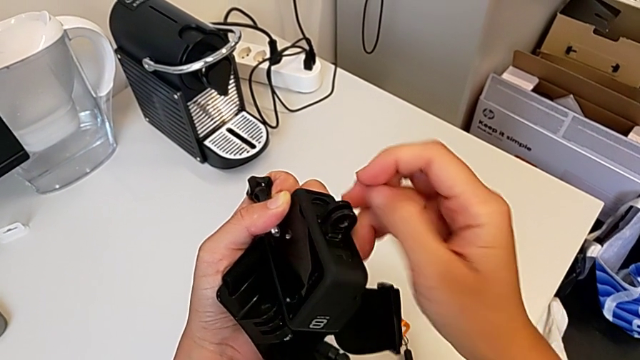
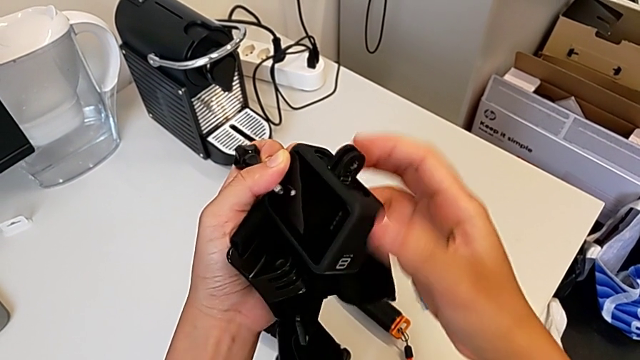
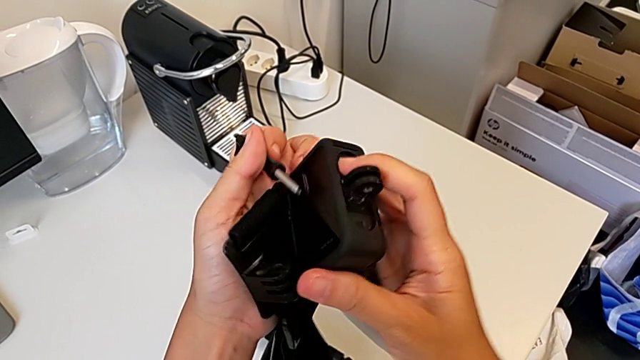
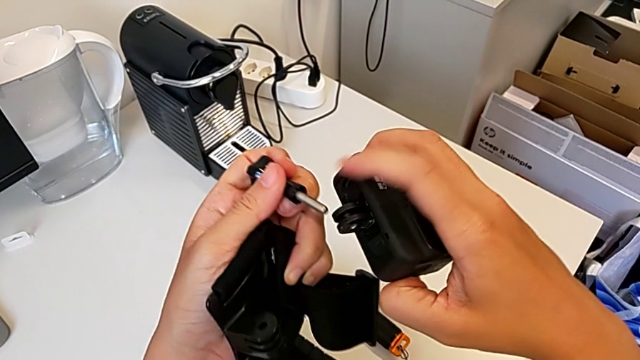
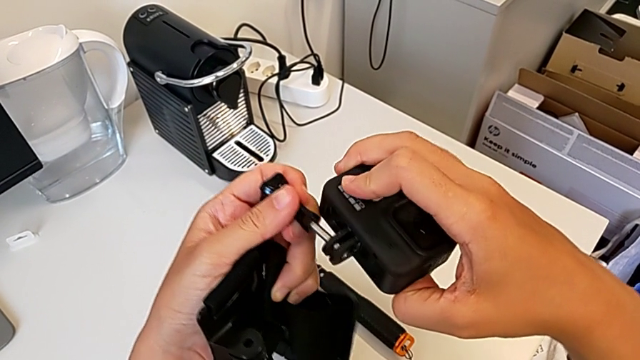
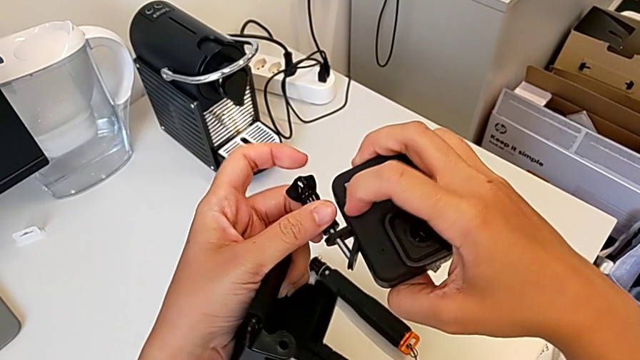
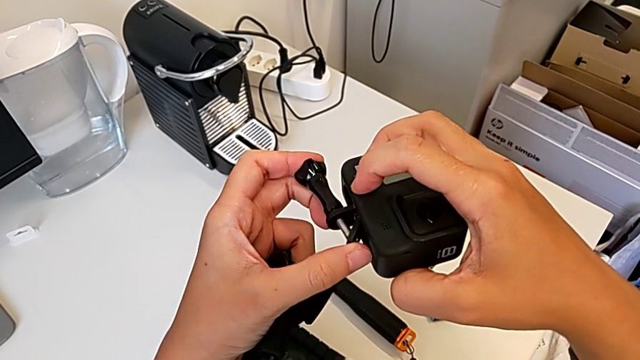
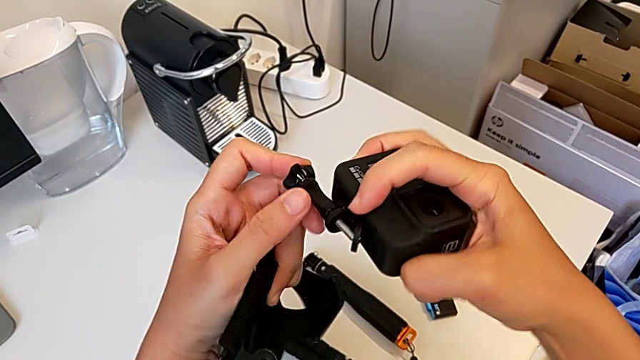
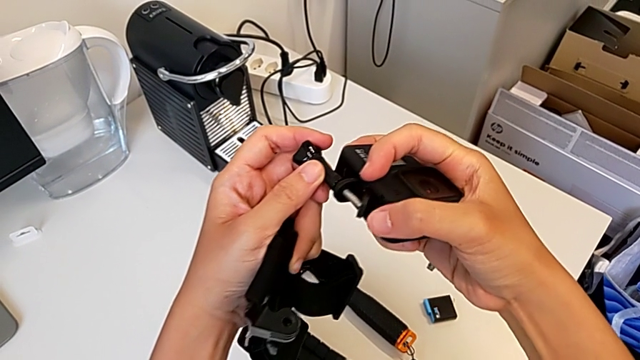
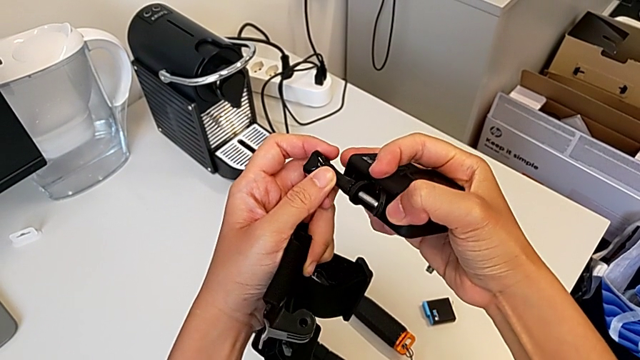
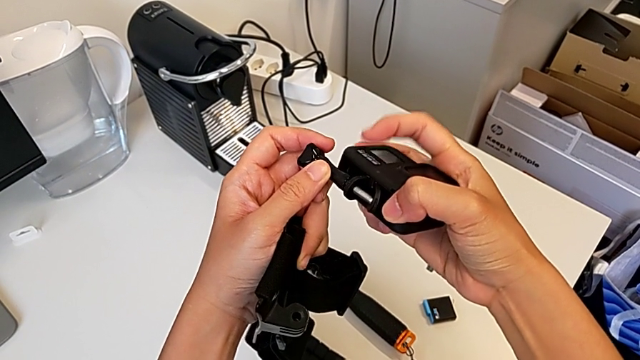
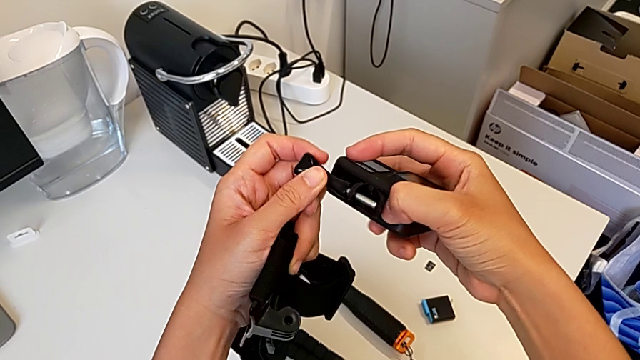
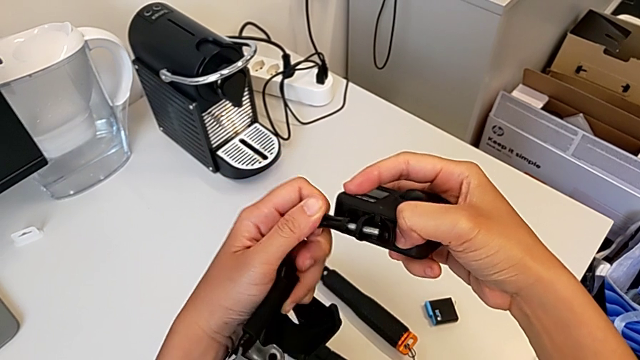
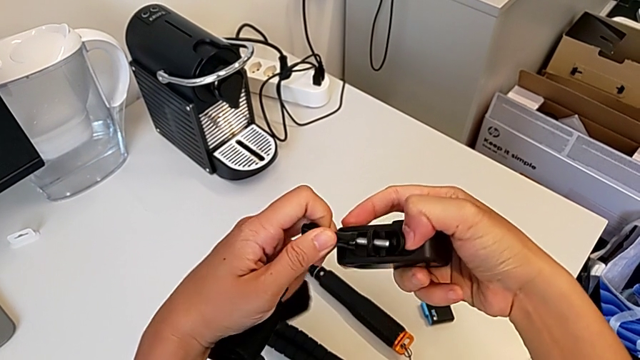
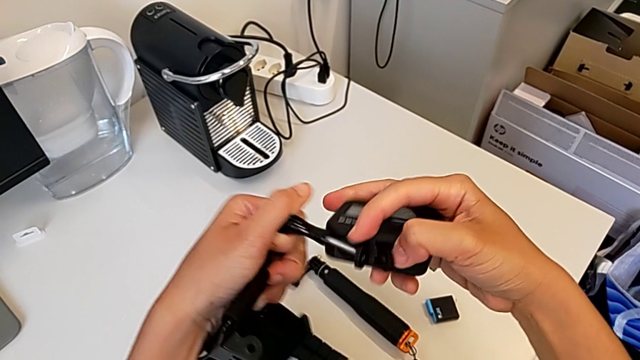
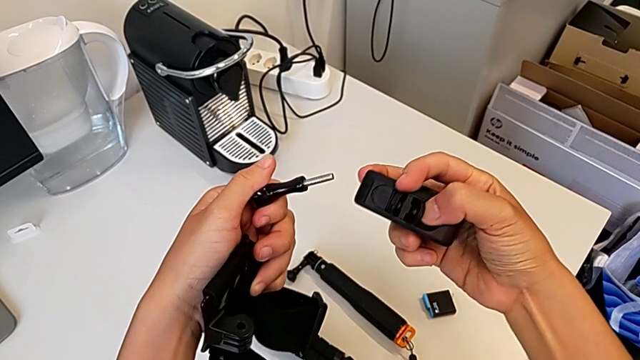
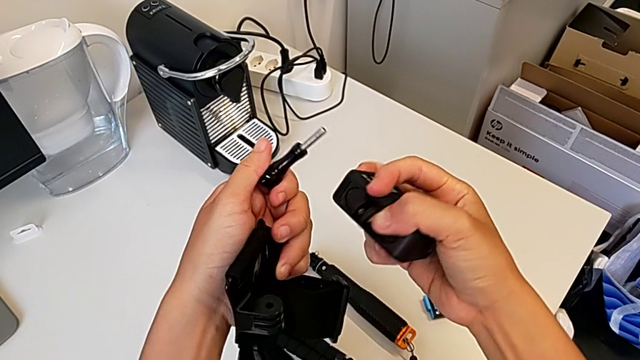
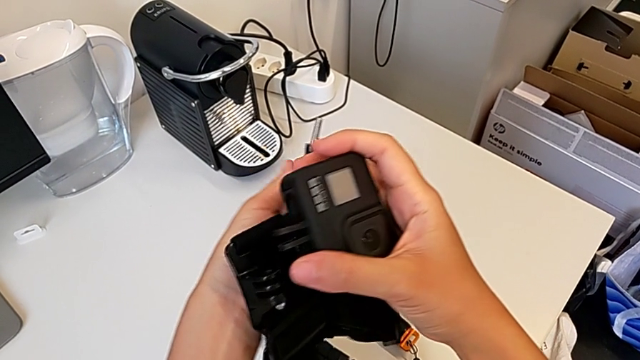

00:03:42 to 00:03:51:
The camera wearer is mounting the strap onto the GoPro. They pull the mounting peg, insert the screw and withdraw it.

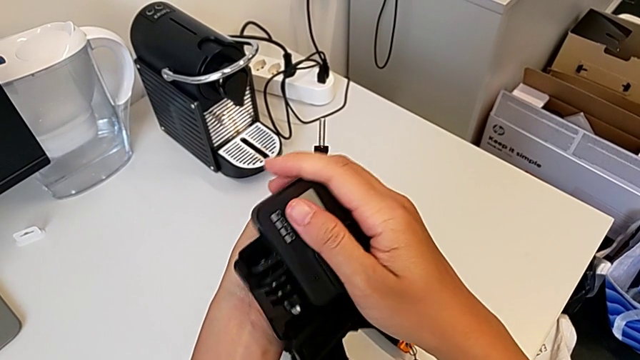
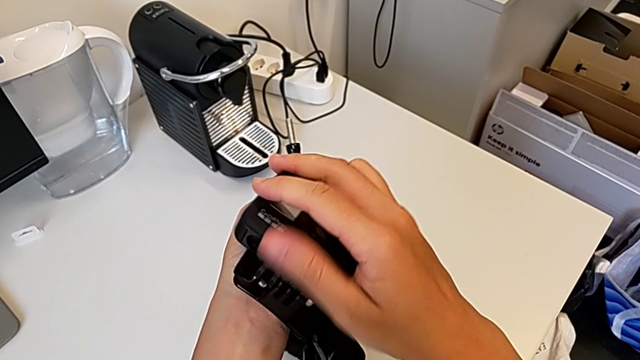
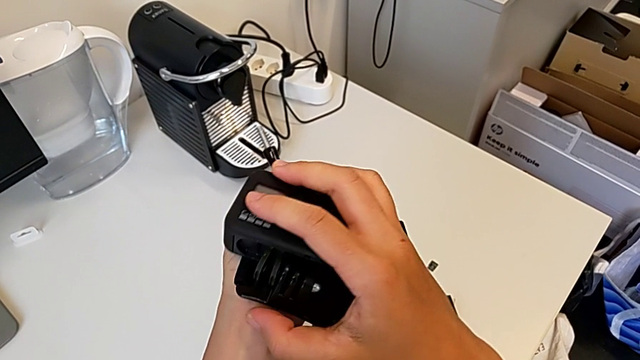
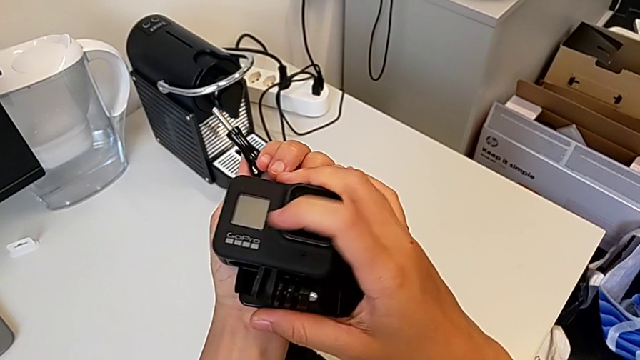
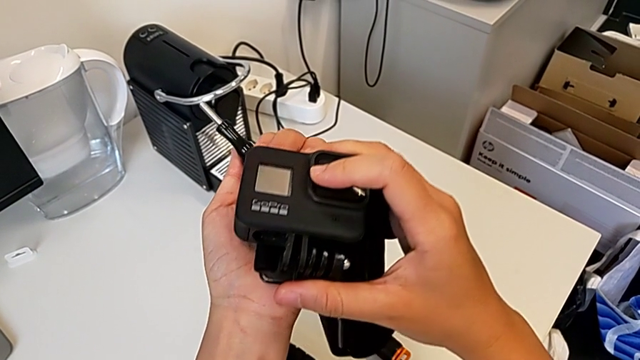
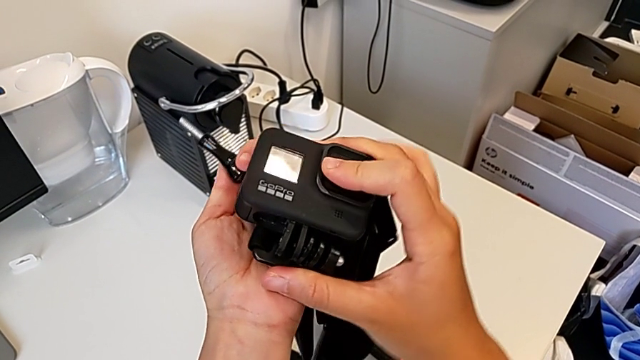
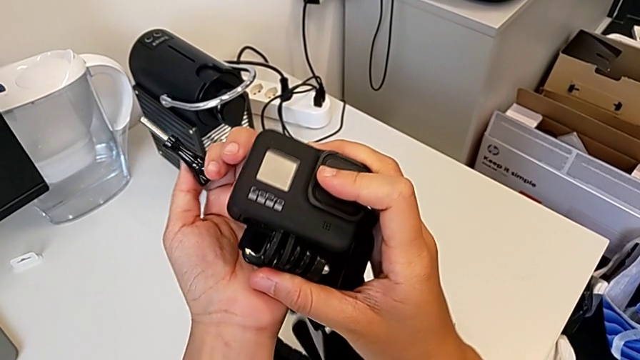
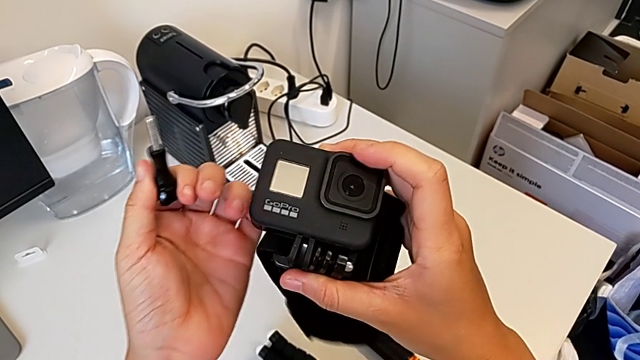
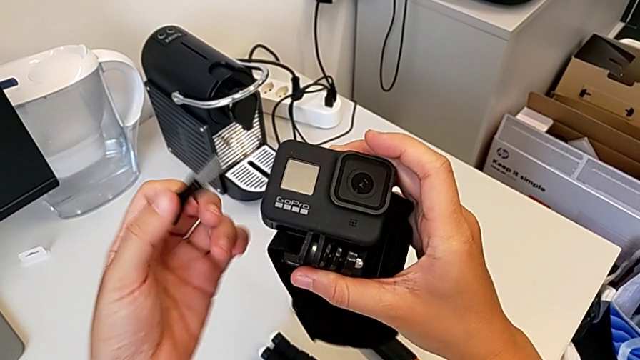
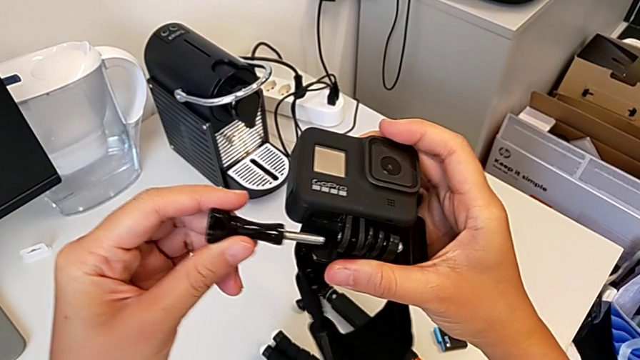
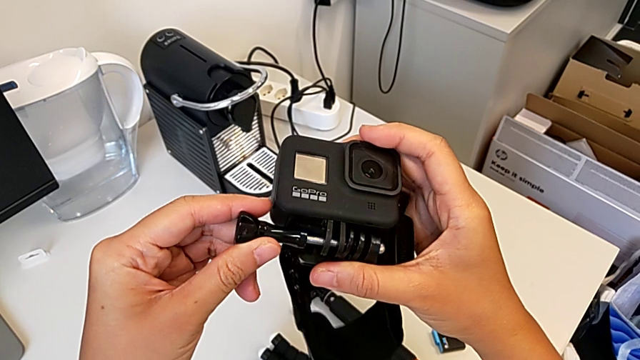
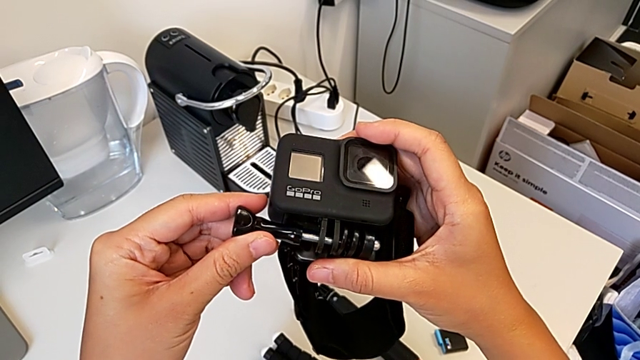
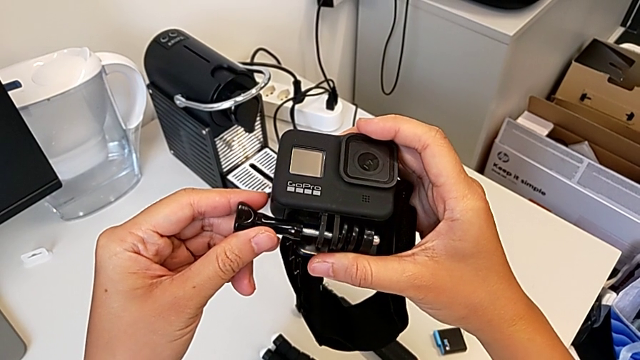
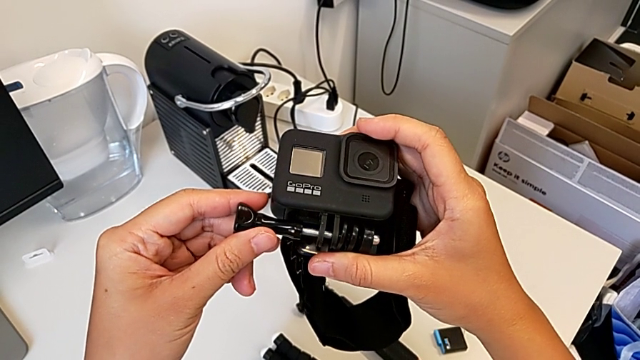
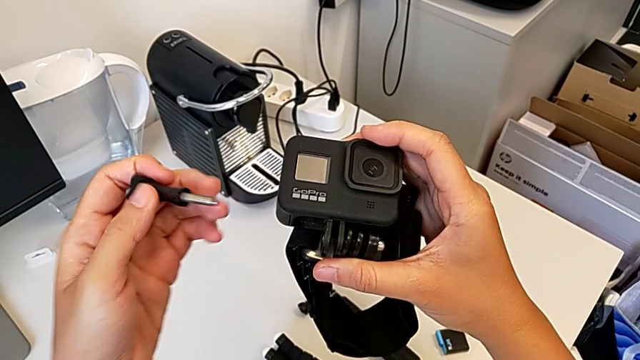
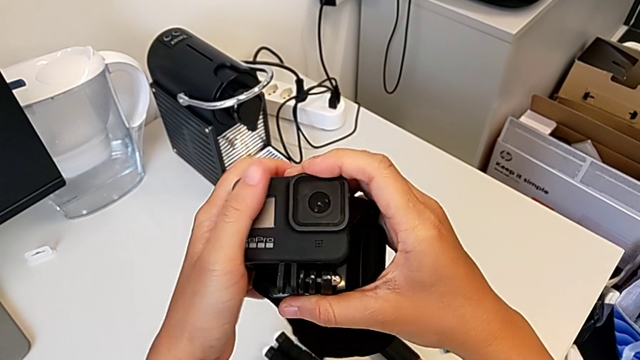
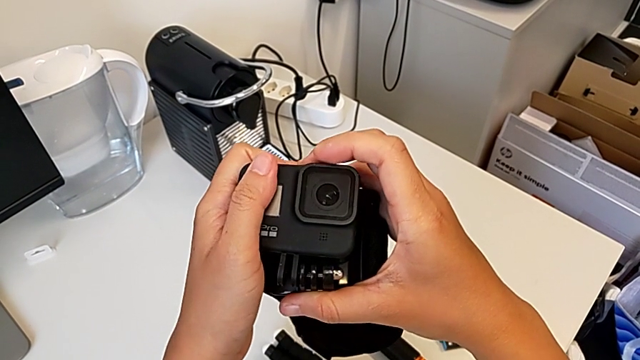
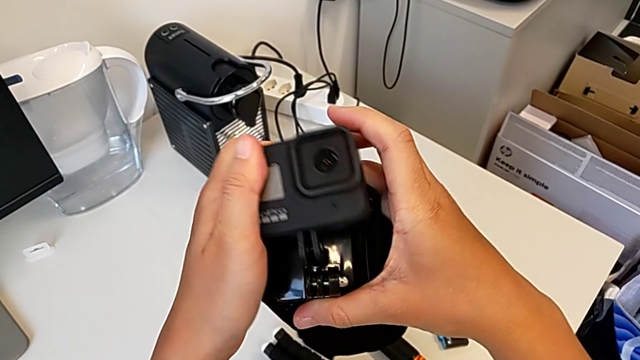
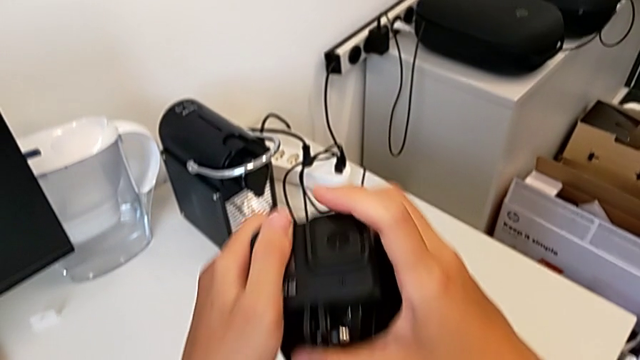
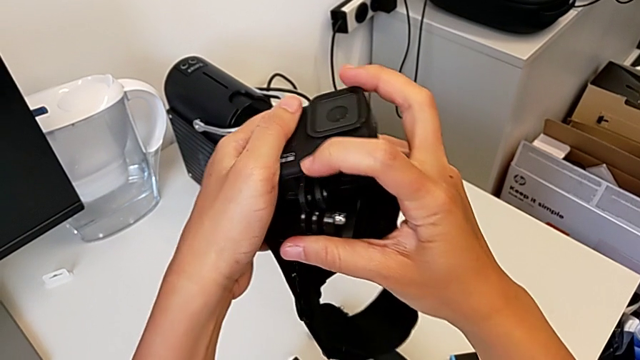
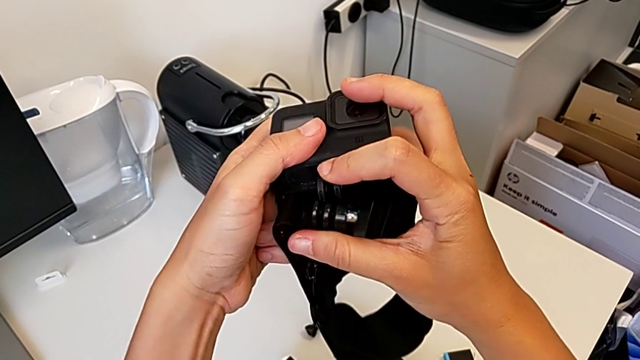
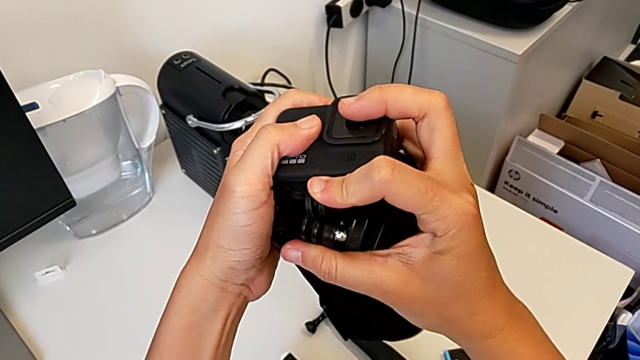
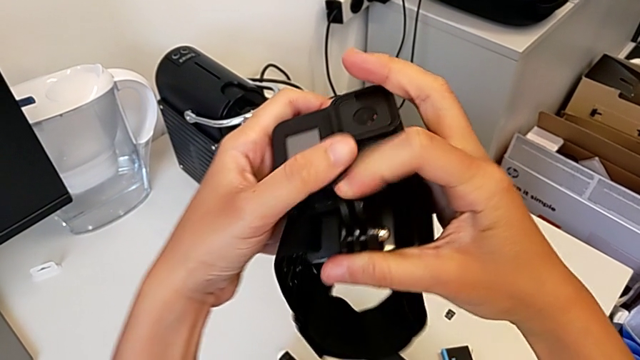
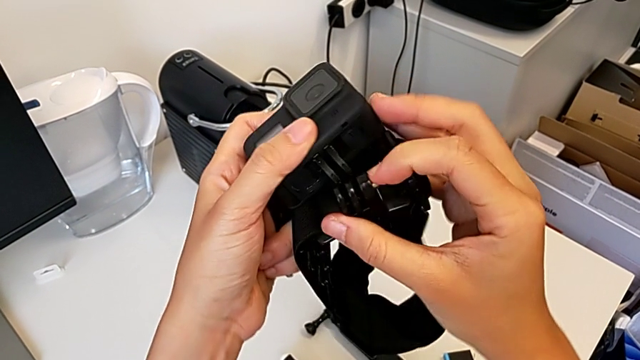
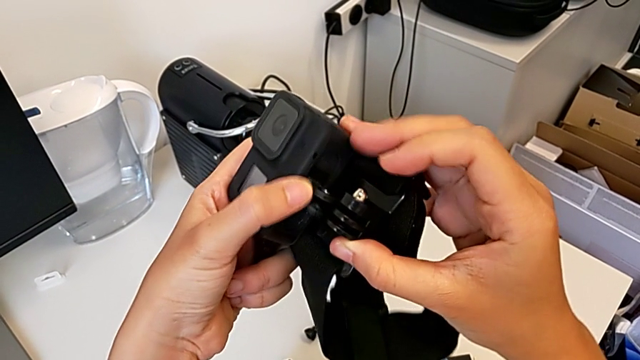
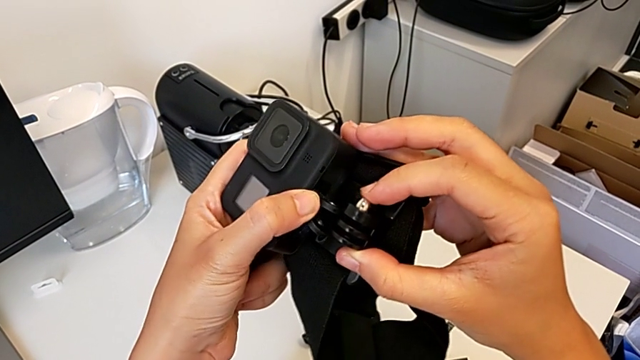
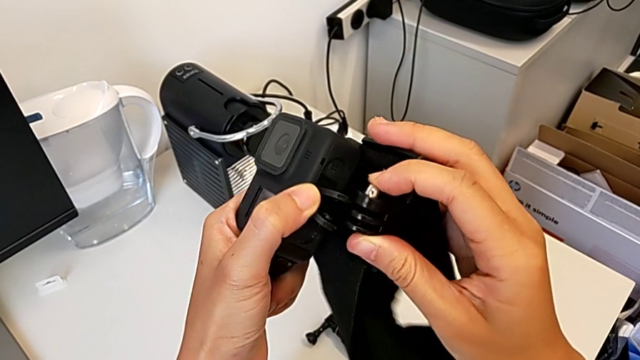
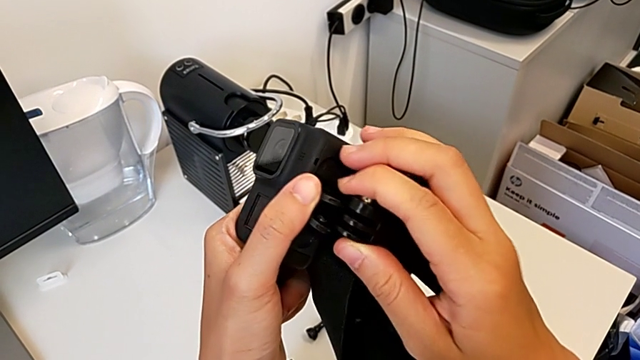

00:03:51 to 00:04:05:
The camera wearer is mounting the strap onto the GoPro. They place the GoPro, insert the screw and wrongly insert the mounting peg, unable to insert the mount into the strap.
